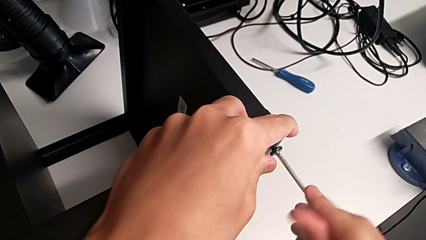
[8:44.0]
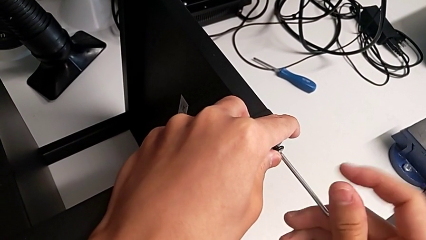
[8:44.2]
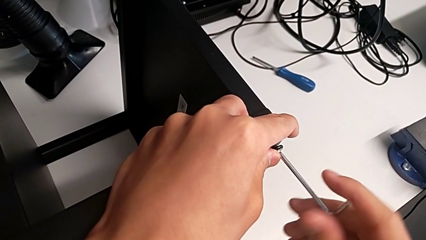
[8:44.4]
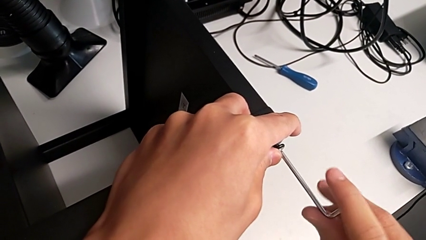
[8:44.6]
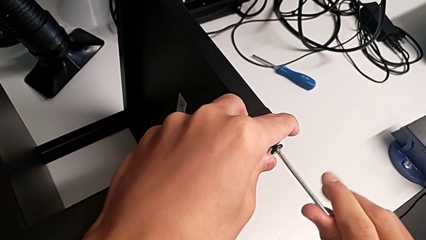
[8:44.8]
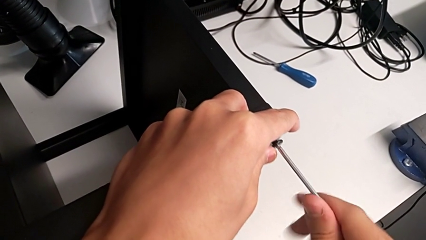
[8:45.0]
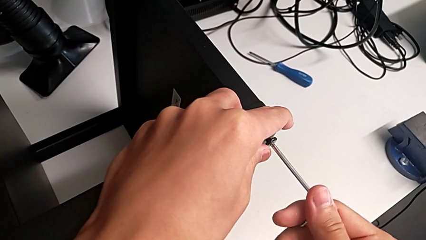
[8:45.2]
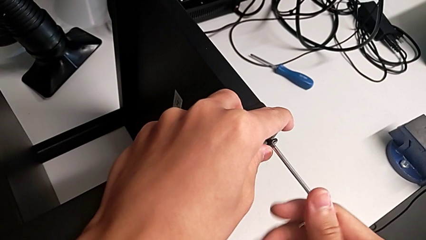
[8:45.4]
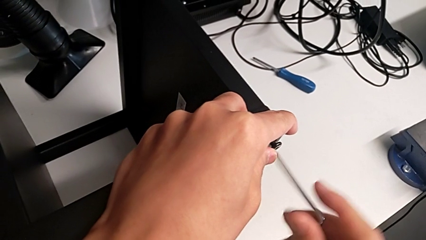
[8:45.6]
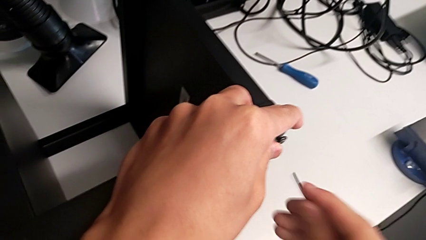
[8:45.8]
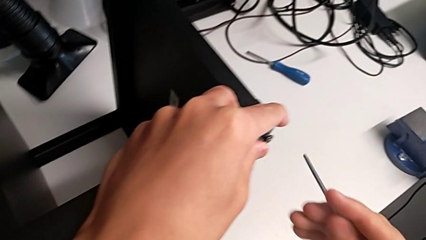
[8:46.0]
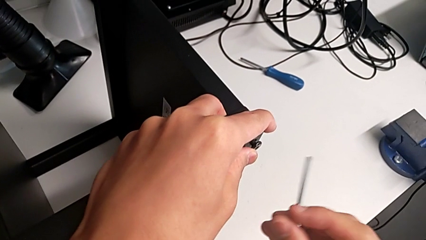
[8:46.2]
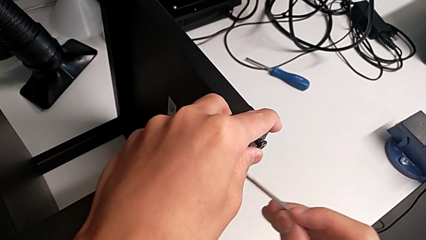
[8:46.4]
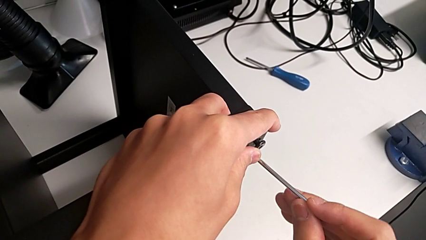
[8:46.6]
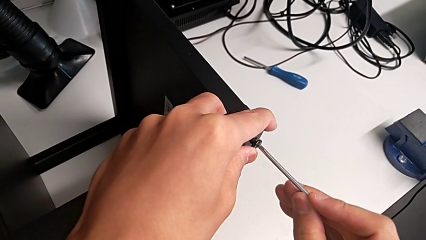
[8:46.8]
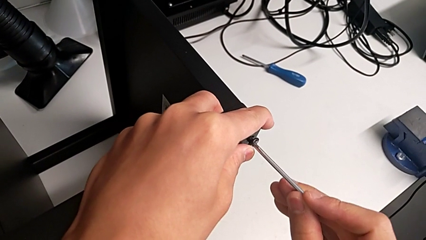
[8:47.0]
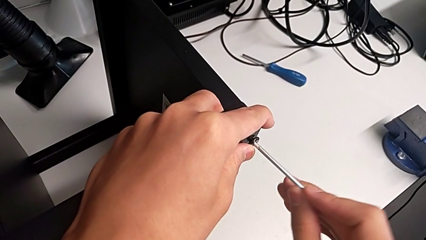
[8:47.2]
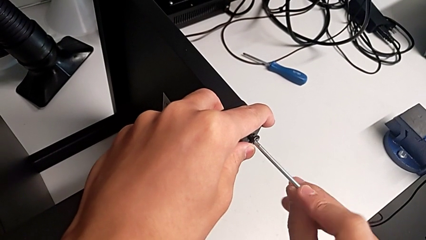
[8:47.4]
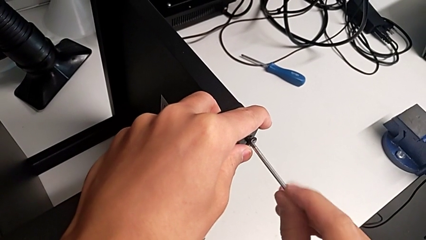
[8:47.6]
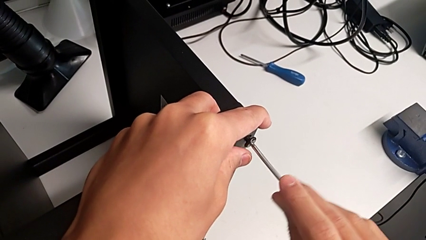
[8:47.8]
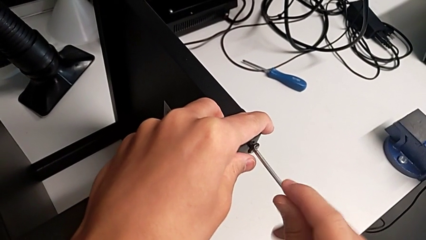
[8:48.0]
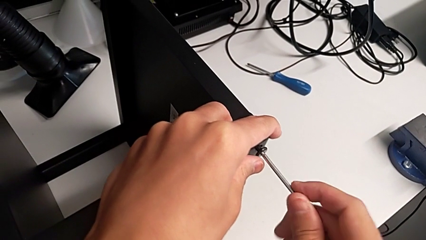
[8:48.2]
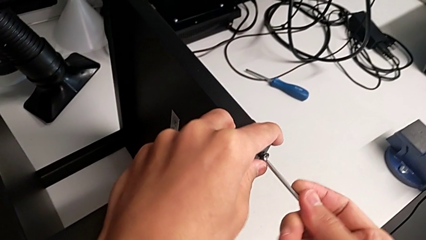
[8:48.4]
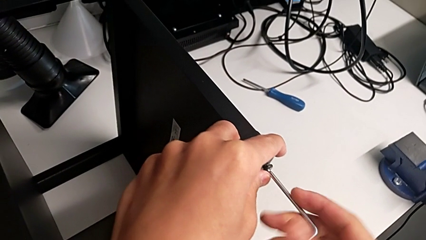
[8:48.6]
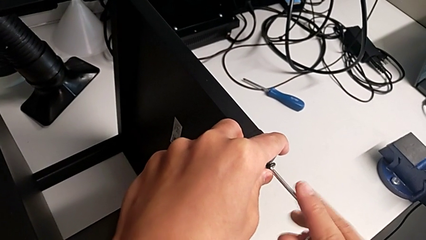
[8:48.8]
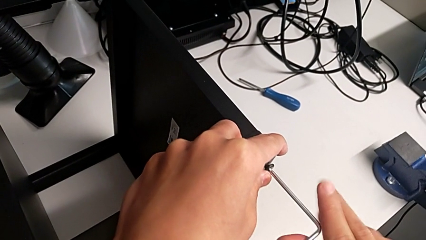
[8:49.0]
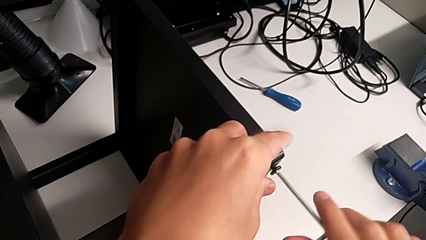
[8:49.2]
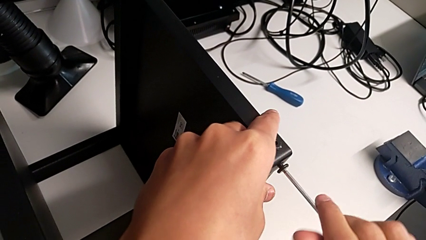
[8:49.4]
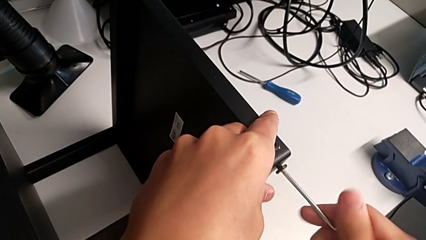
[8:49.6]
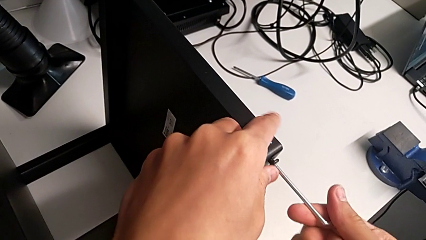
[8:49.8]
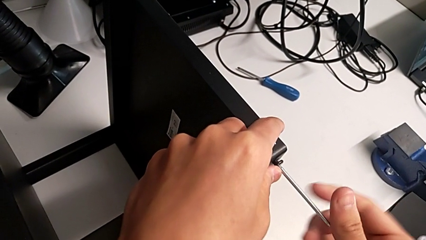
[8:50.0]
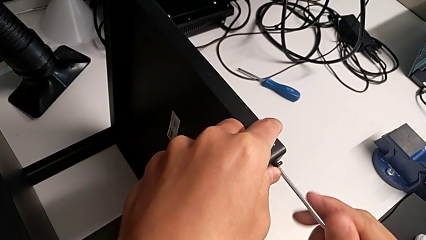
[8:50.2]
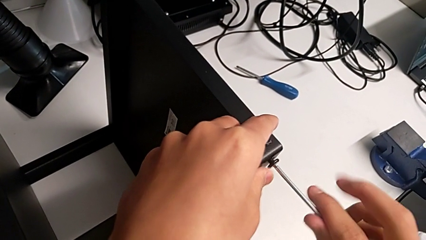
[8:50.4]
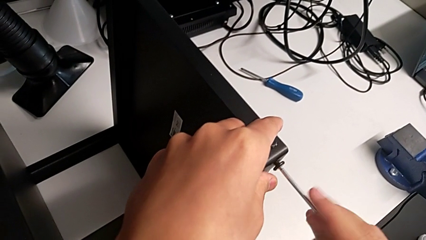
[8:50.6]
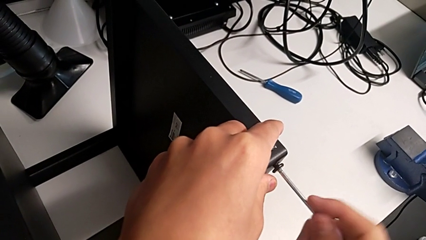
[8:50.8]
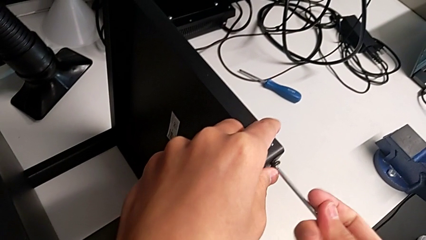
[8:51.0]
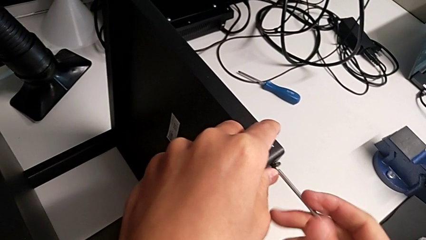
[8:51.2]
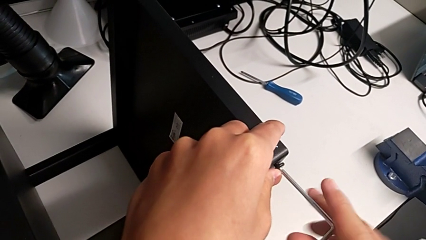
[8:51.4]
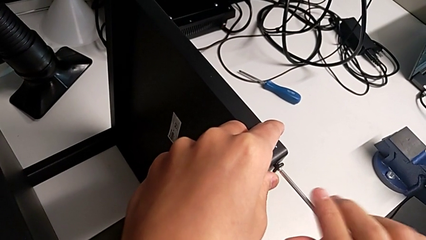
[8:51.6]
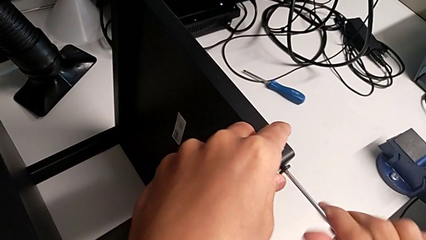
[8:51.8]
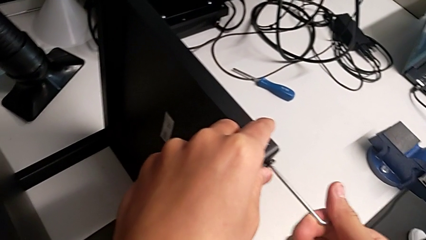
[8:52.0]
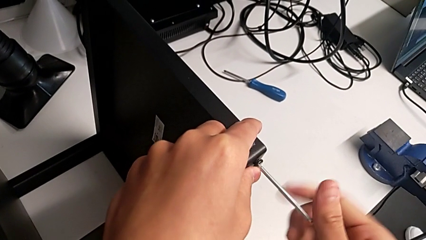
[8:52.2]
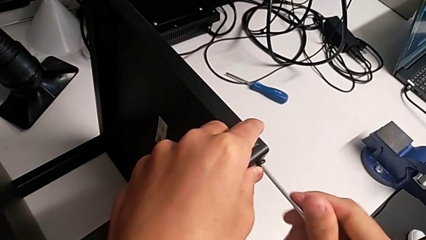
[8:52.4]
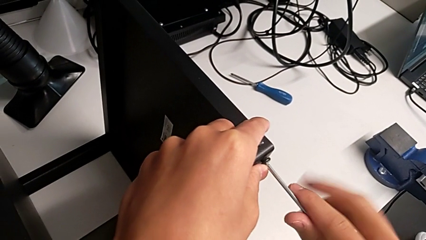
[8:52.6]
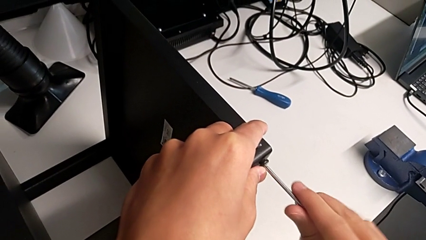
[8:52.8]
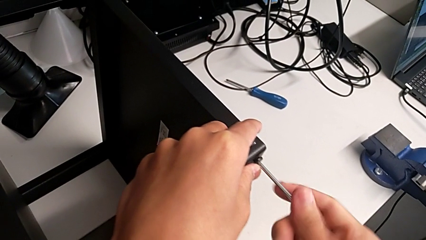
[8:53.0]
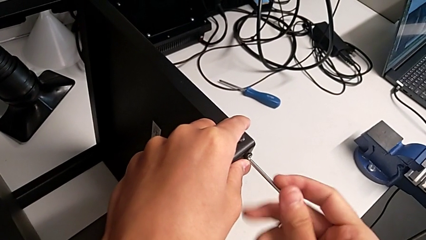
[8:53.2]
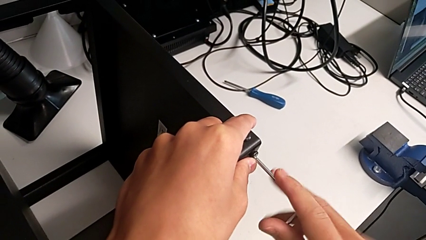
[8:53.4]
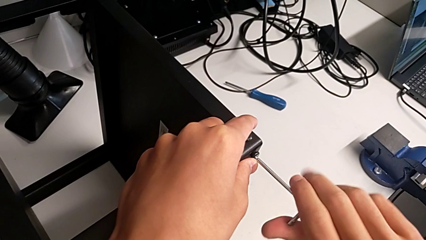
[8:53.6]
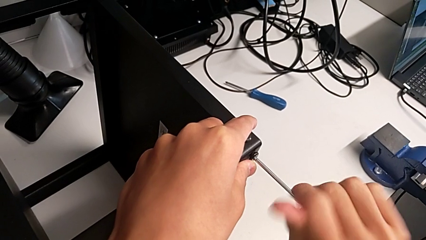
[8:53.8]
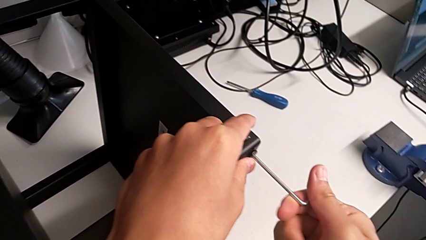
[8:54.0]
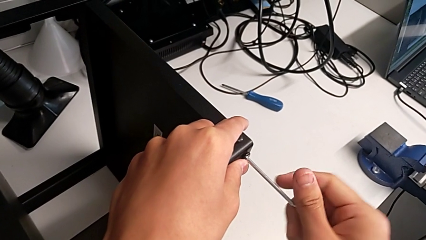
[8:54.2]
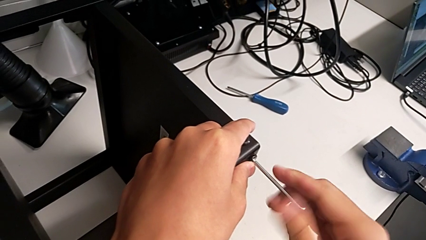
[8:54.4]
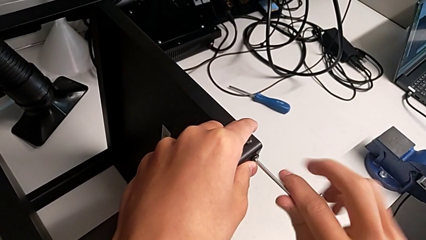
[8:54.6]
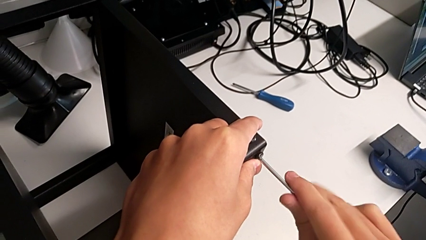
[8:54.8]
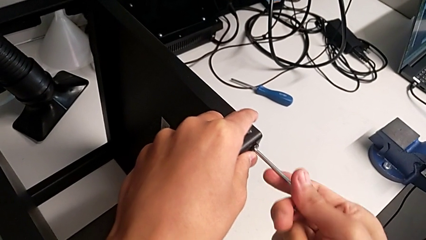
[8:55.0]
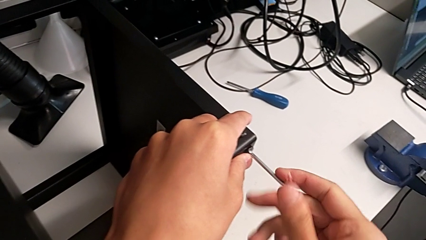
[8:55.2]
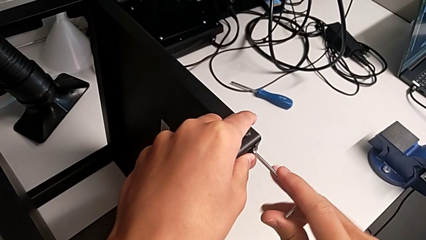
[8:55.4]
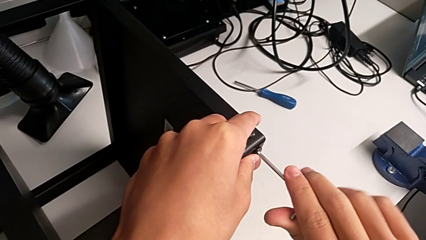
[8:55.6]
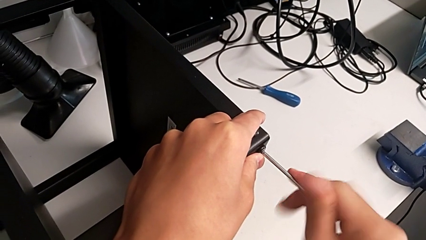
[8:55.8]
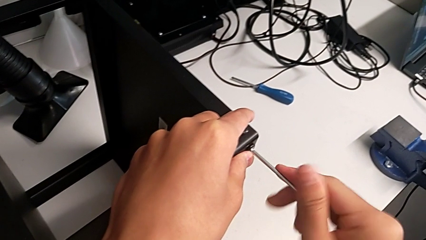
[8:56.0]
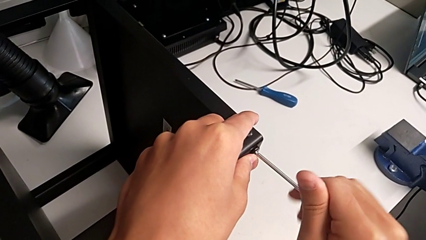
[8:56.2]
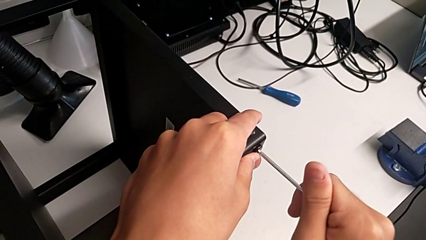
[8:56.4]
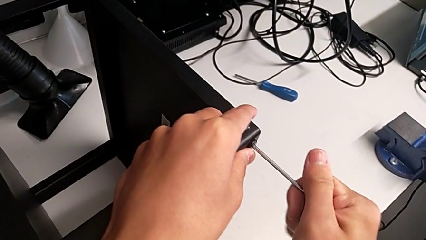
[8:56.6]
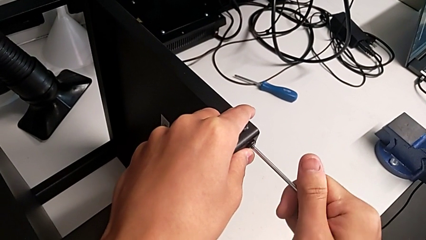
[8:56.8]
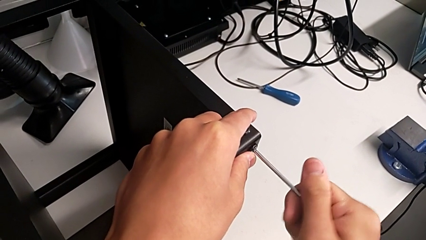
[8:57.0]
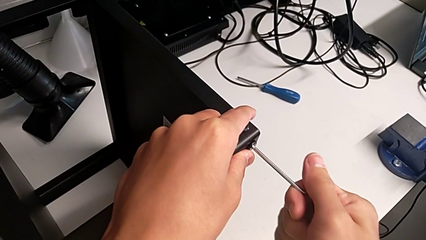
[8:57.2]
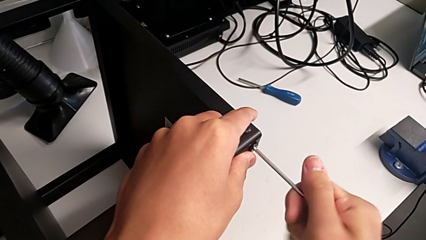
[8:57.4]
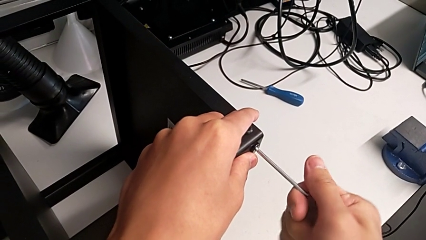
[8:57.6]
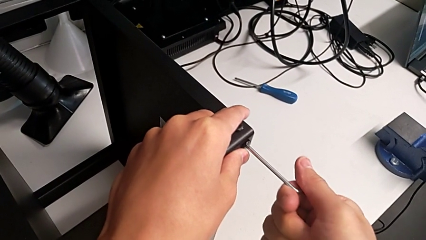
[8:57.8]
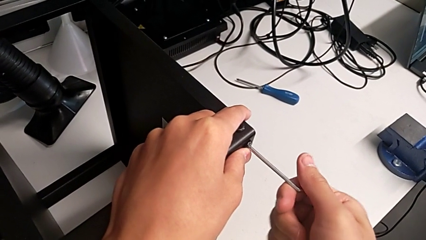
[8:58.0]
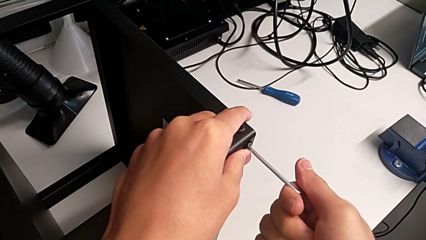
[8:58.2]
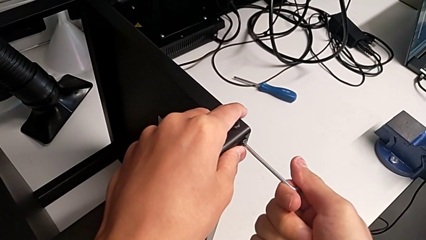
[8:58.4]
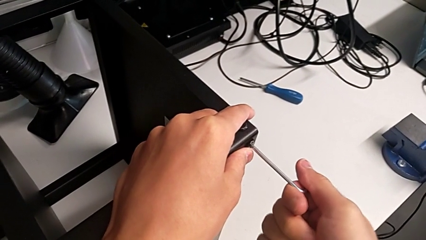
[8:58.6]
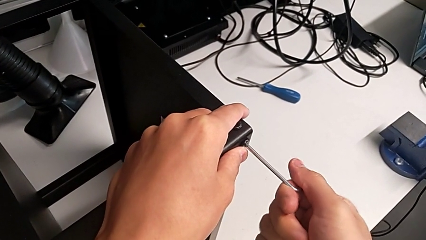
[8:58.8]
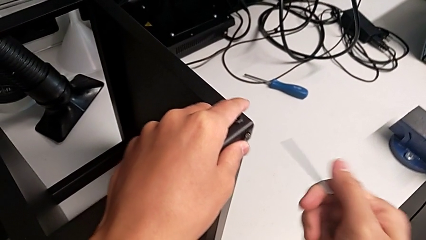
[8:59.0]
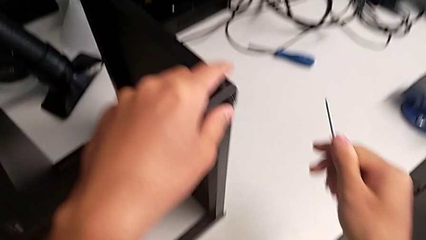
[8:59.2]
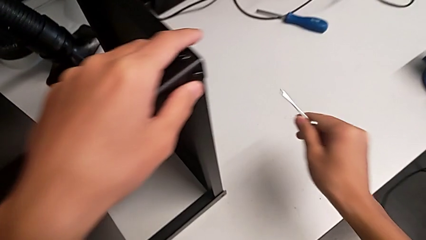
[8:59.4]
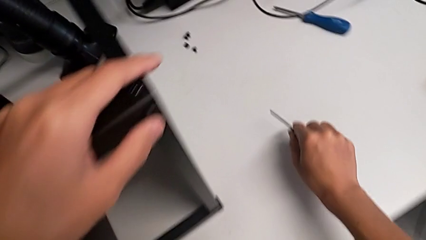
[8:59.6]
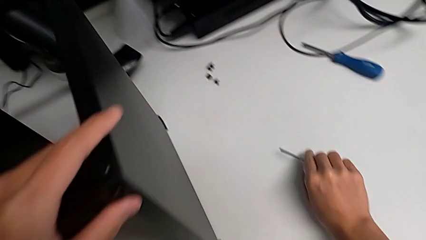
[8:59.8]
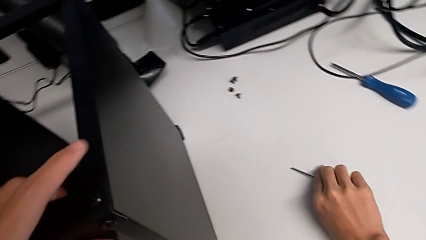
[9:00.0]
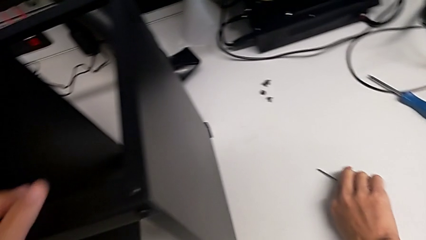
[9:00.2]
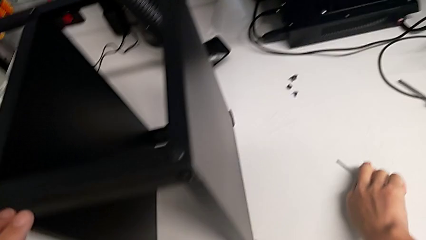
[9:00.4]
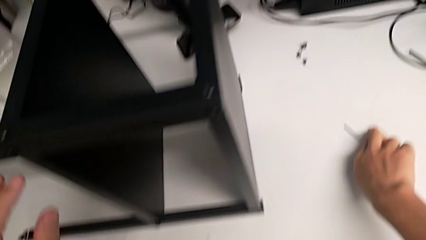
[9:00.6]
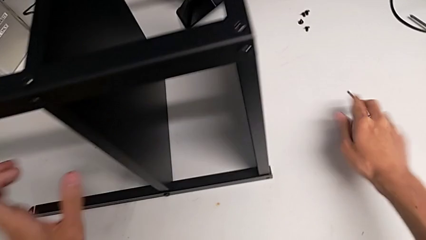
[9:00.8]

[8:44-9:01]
The camera wearer is screwing the legs of the table to the top tray. They keep screwing the hex socket head, withdraw the Allen wrench and place it.
